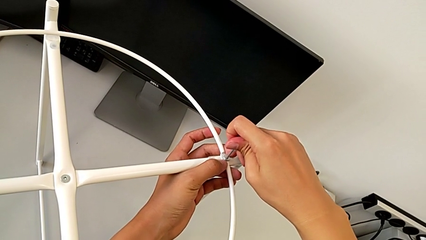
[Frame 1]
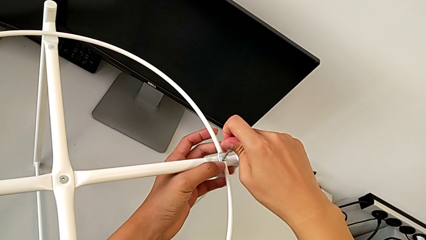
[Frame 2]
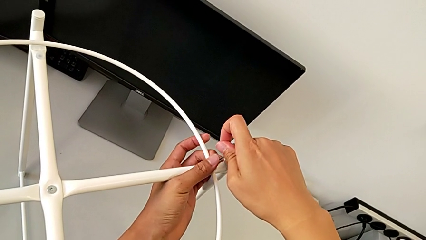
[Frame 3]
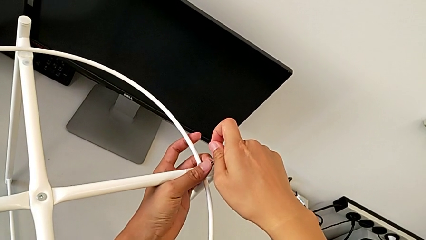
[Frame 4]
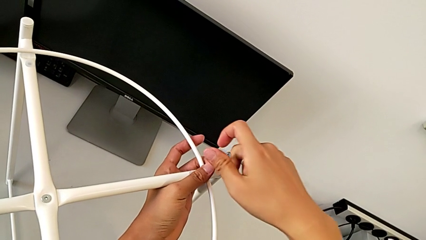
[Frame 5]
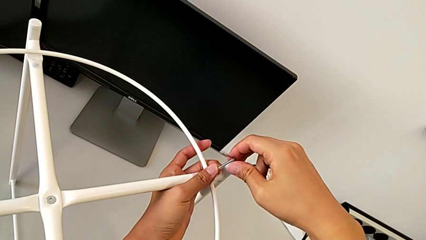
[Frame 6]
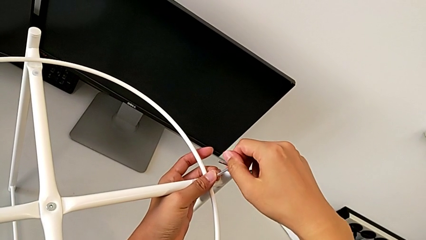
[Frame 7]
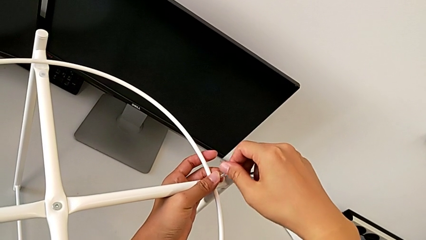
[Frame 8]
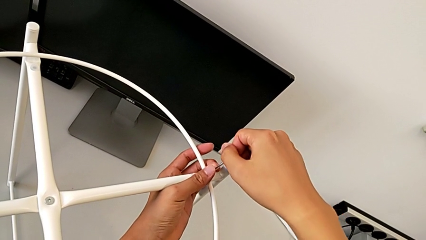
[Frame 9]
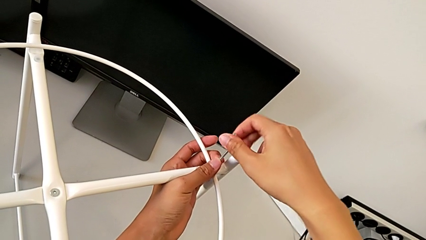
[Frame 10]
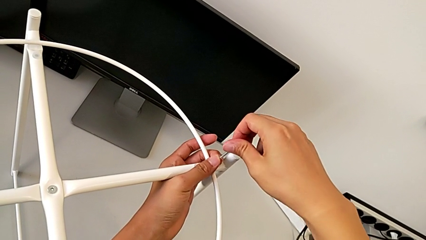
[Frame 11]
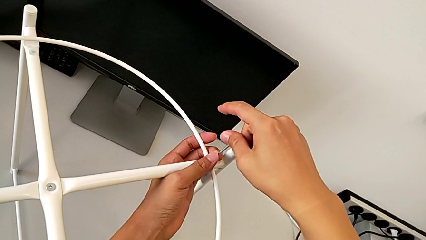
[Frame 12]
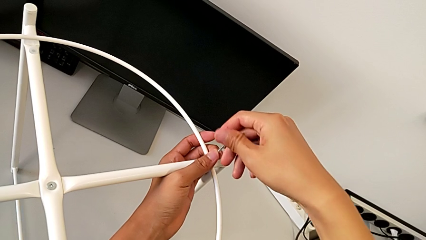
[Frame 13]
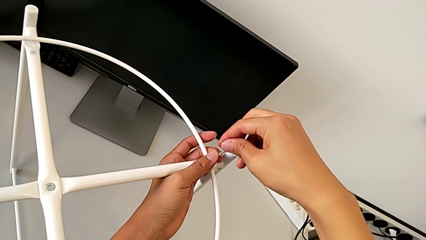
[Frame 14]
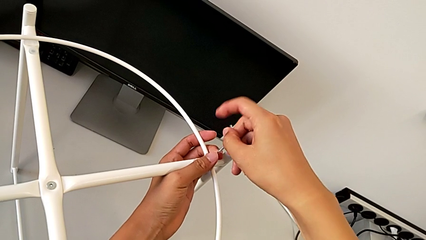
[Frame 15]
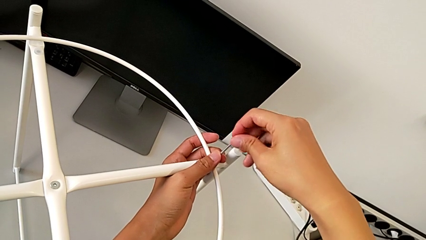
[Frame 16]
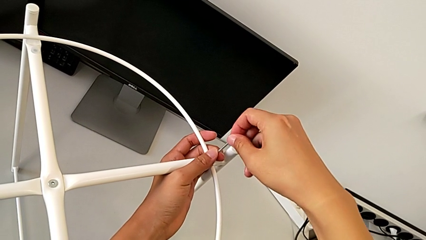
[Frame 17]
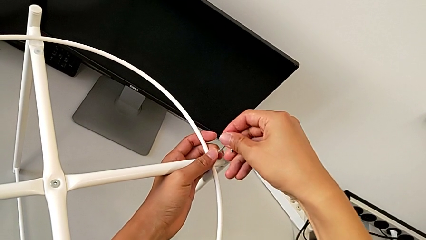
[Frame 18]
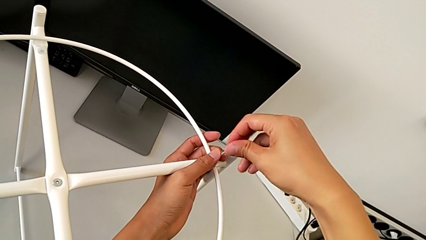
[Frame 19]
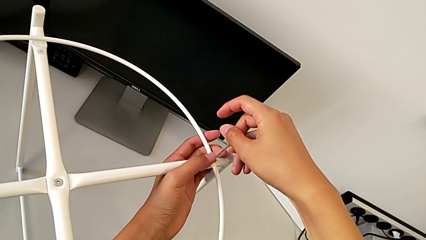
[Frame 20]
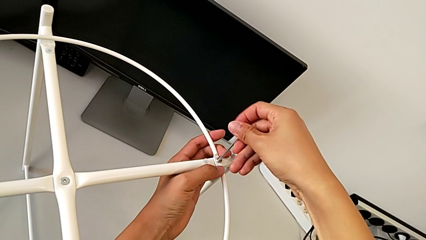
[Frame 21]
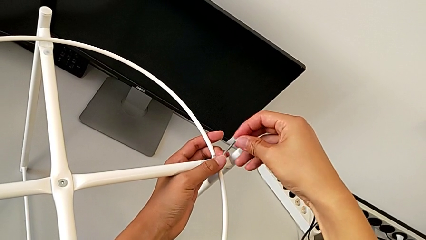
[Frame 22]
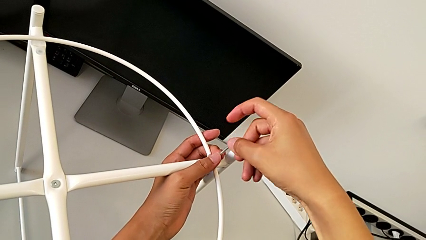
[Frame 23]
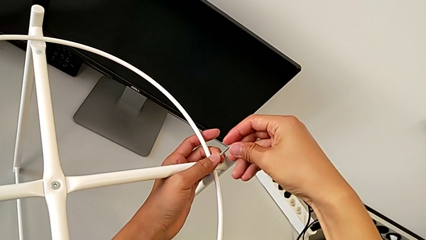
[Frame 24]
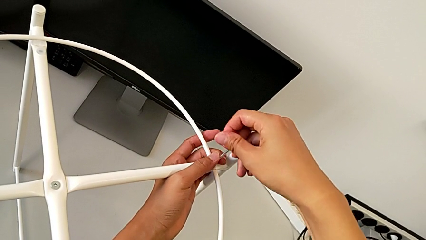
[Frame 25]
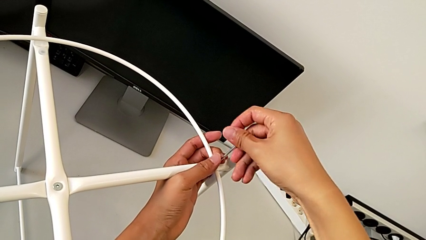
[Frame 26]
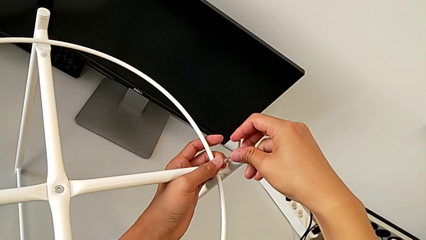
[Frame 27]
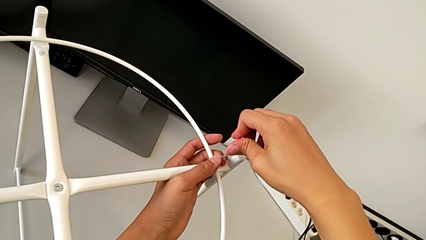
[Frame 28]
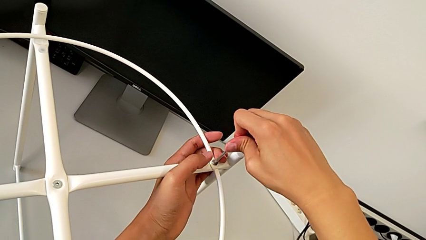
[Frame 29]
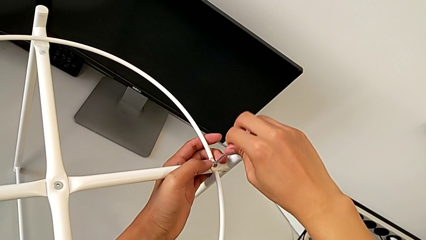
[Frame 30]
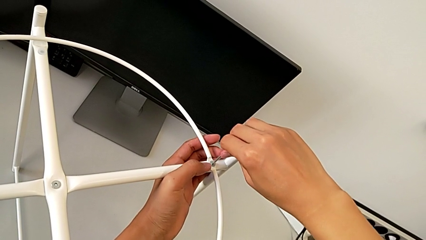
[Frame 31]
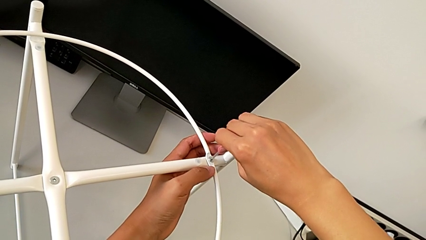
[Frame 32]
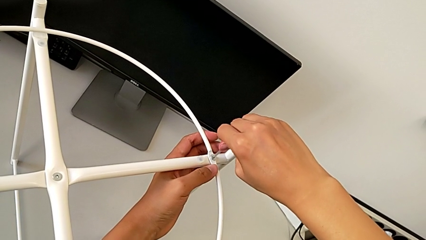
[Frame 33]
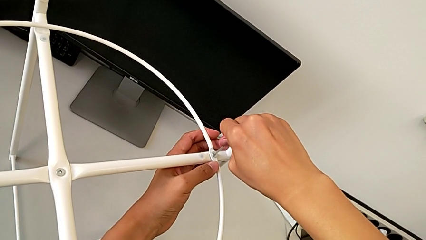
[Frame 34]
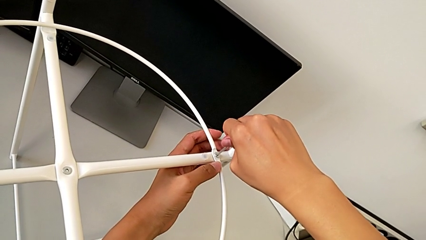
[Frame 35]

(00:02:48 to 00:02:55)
The camera wearer is assembling the circle. They screw the hex socket head.

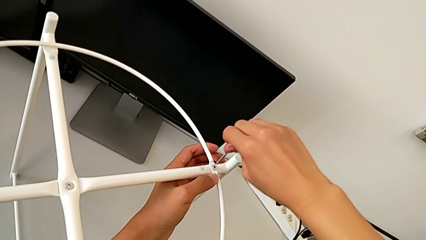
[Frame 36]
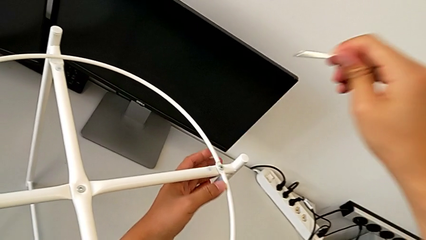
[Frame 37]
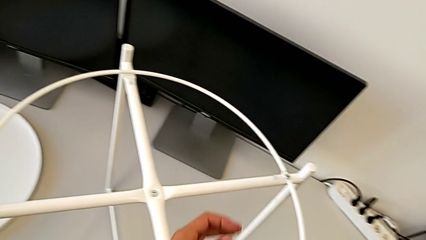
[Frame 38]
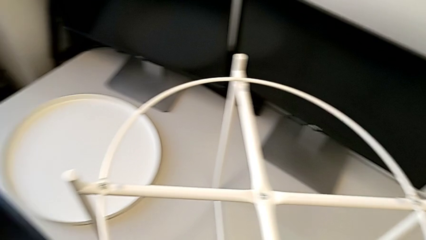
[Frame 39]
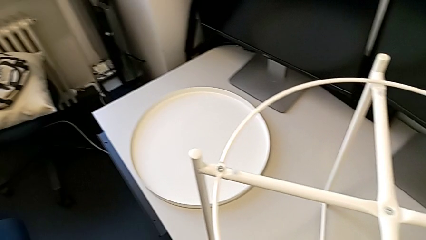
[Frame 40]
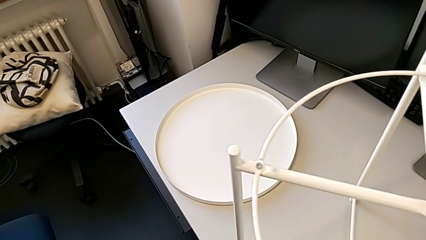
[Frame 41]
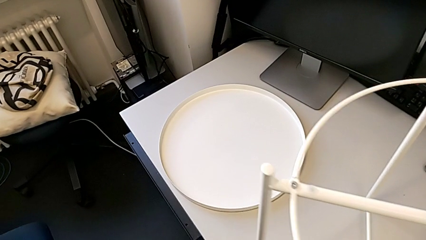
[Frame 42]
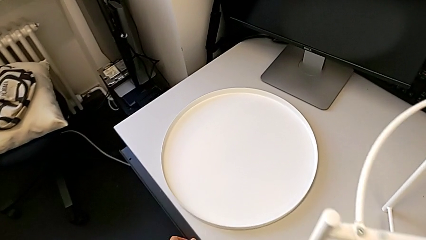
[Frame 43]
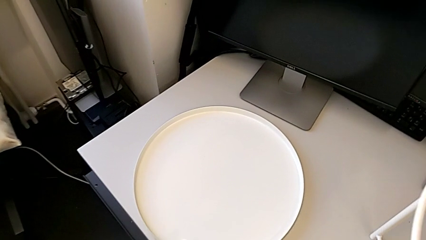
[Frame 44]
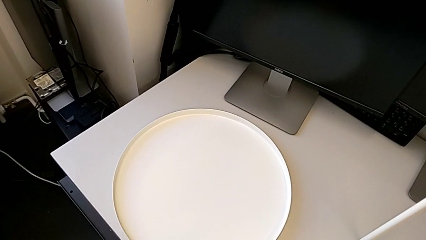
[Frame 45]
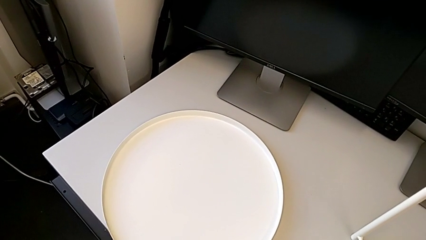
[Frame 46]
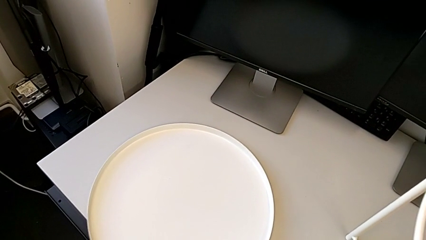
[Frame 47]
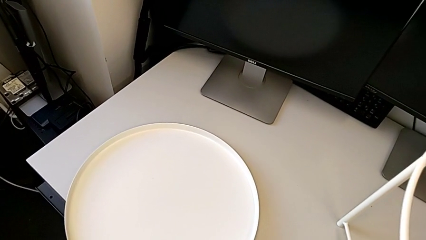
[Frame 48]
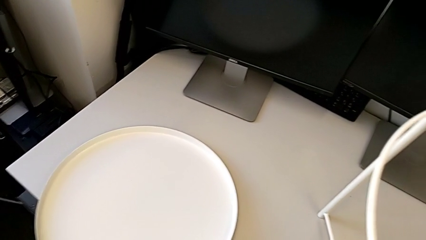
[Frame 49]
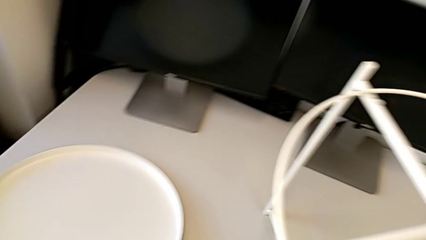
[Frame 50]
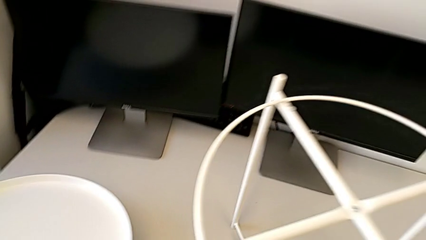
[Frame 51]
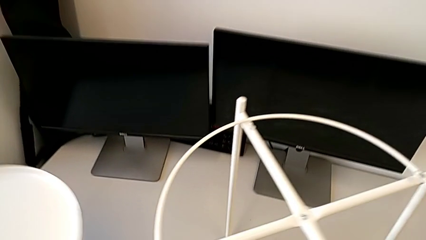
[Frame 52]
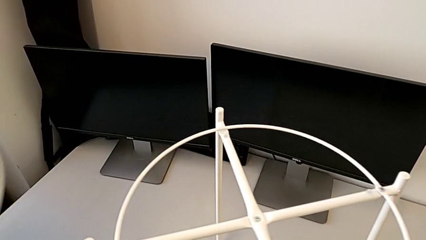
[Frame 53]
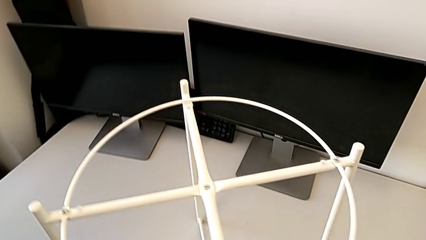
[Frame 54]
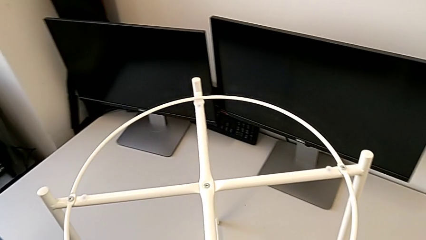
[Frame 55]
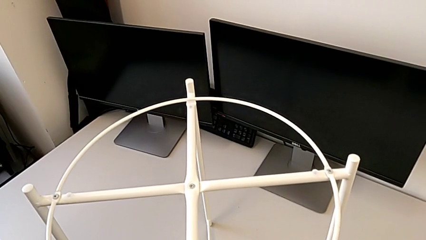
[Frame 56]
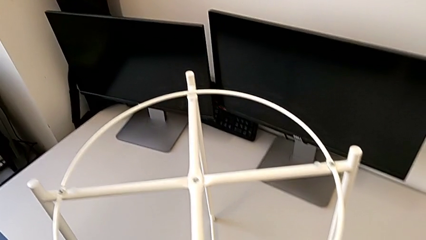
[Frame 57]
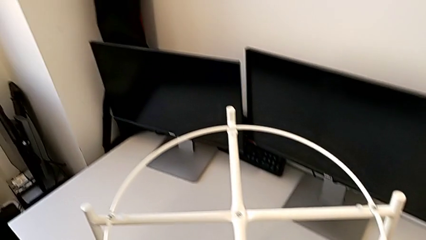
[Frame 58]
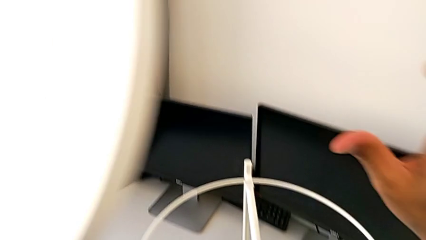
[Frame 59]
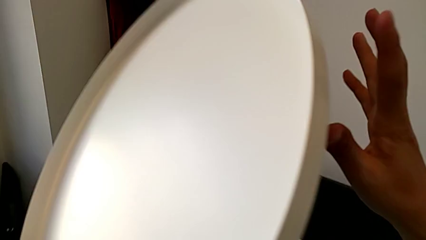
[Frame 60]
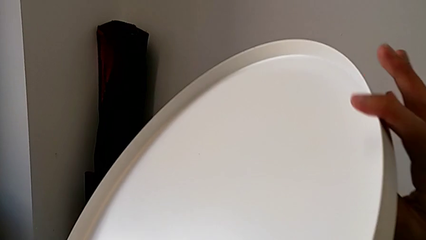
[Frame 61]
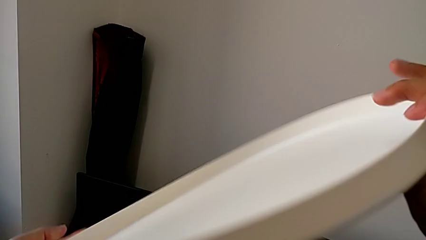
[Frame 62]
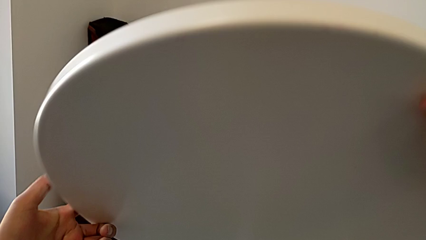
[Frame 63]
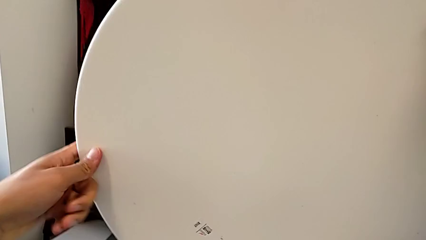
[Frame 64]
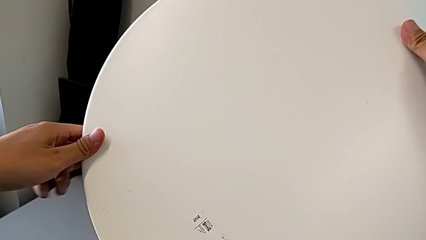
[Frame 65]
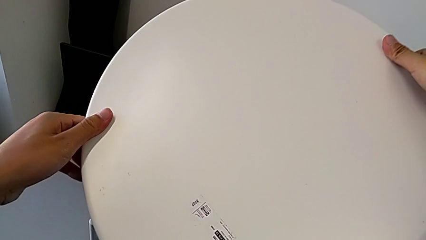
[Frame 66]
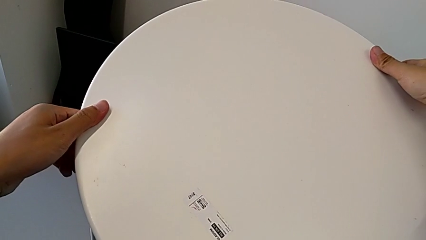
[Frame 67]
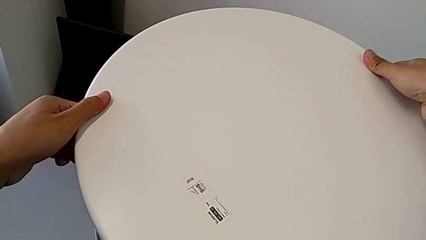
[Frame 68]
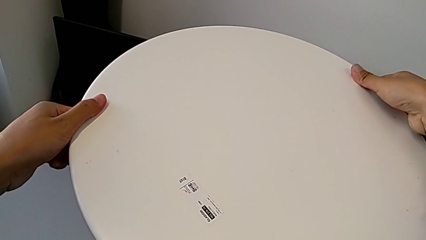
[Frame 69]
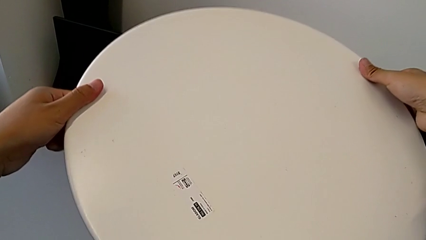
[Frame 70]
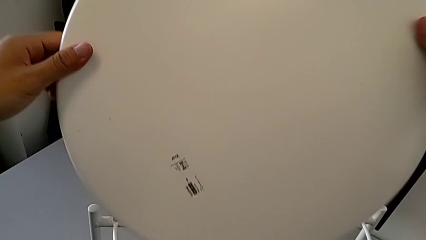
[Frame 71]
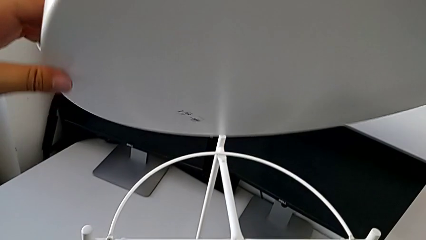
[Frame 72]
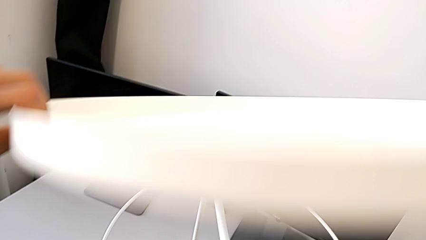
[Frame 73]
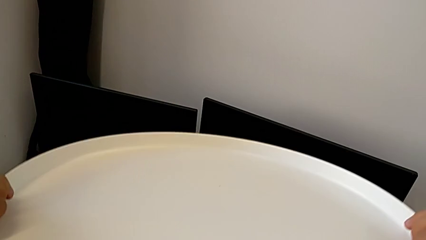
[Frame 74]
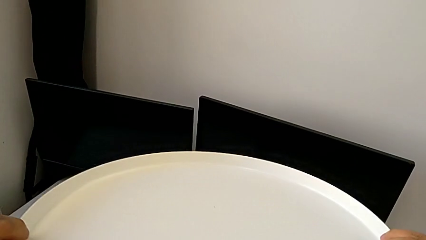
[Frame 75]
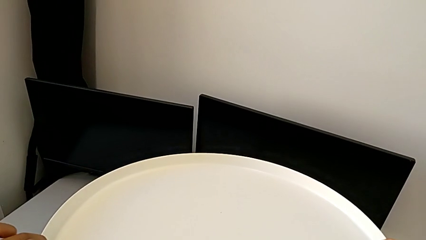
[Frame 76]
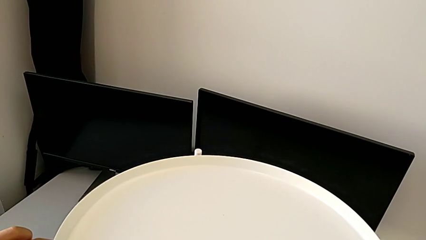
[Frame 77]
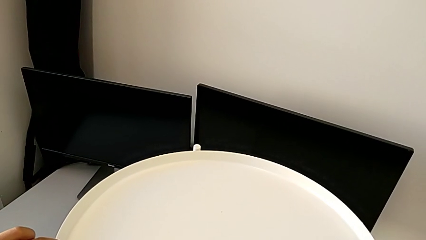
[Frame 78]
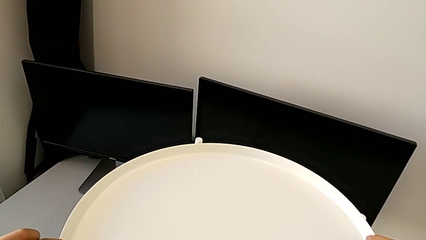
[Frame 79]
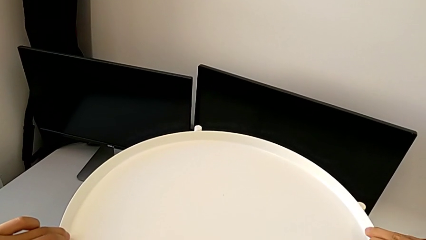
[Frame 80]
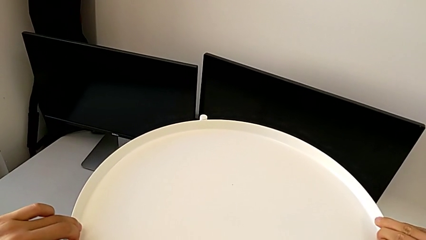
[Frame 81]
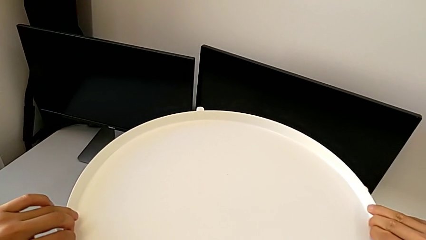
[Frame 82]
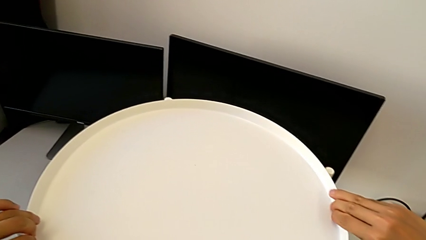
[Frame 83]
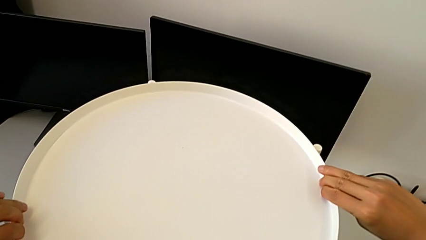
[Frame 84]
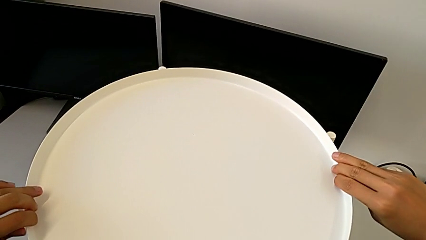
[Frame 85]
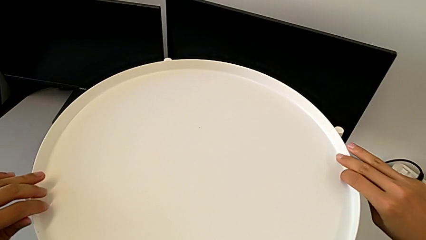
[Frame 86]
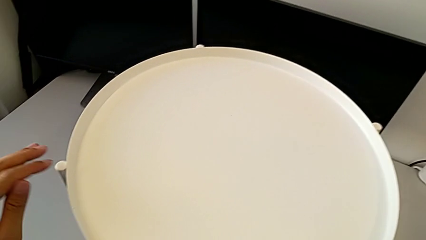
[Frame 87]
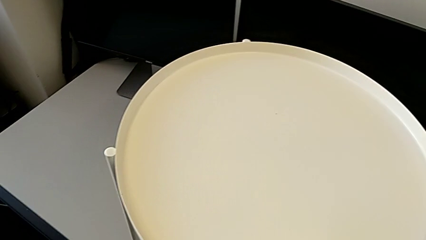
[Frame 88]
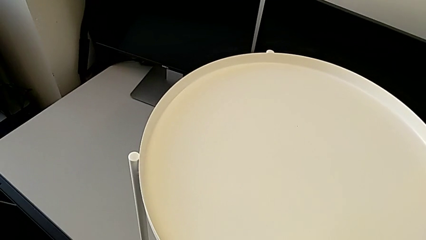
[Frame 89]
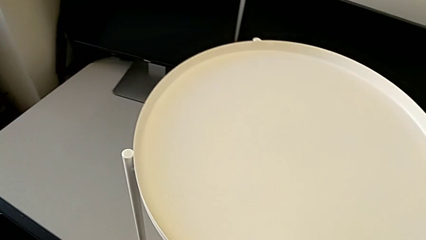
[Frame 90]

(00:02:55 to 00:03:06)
The camera wearer assembles the tray. They withdraw the Allen wrench, grab the tray, lift it with the left hand, place the Allen wrench, wrongly rotate the tray, rotate the tray and align the tray.
